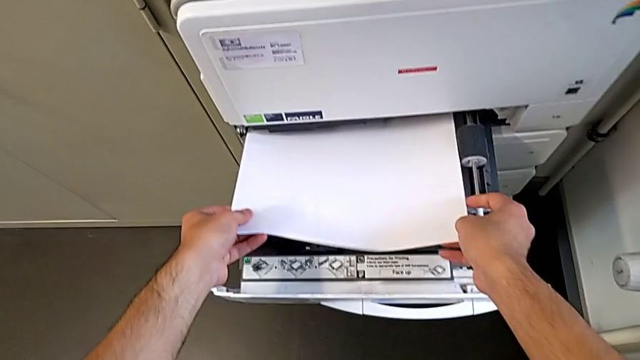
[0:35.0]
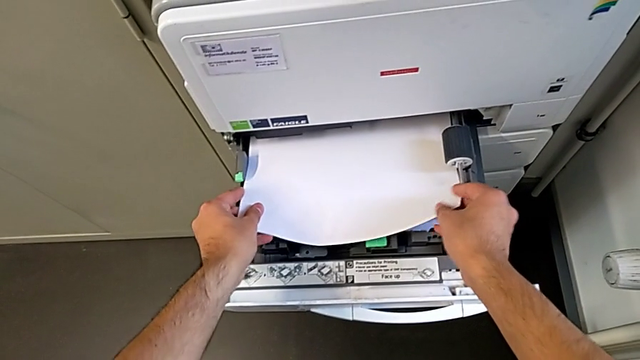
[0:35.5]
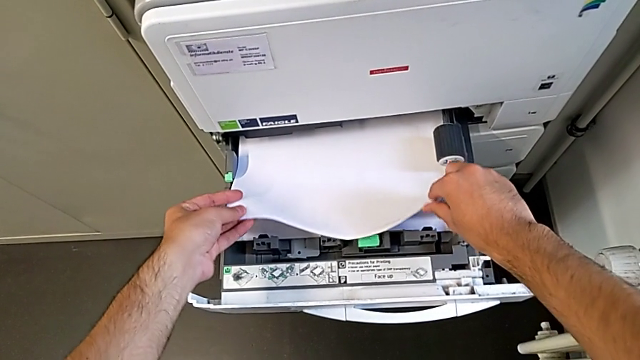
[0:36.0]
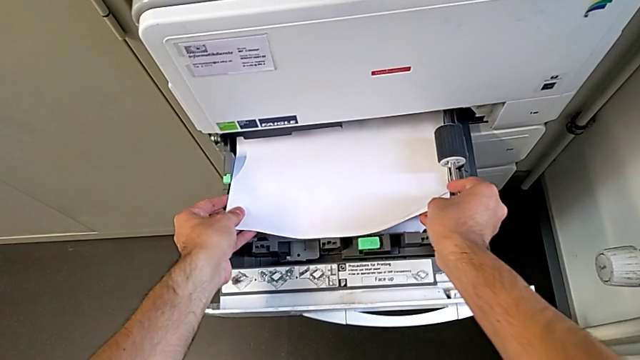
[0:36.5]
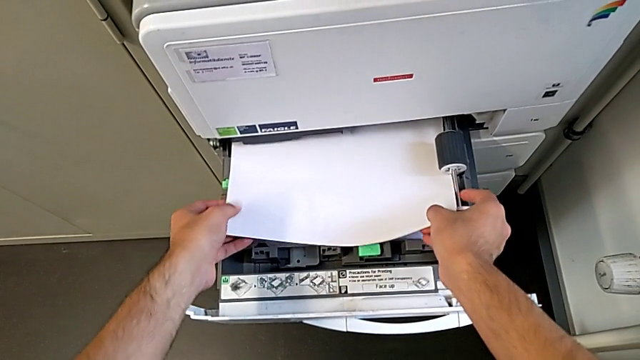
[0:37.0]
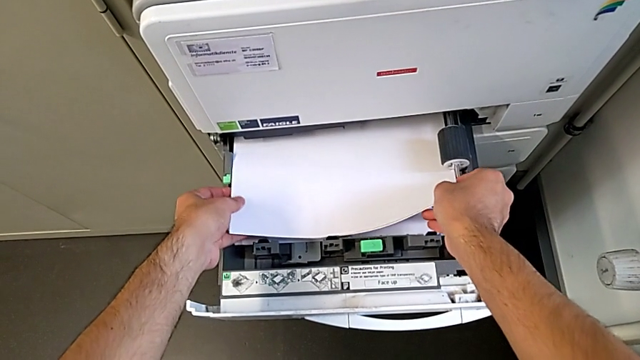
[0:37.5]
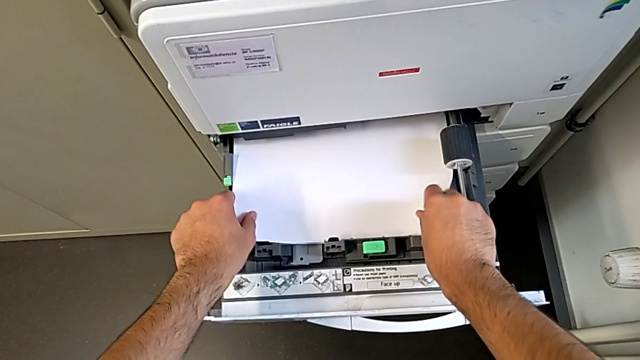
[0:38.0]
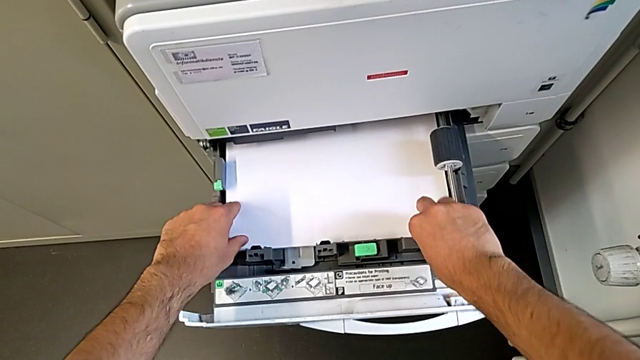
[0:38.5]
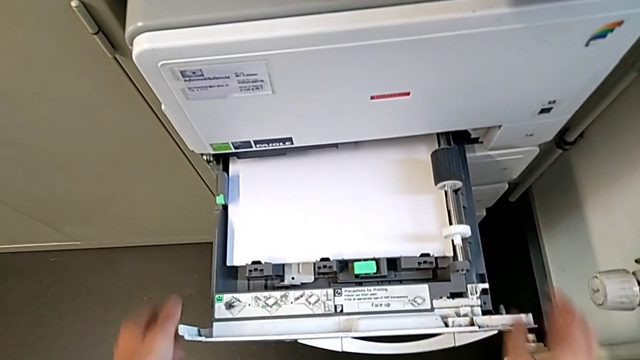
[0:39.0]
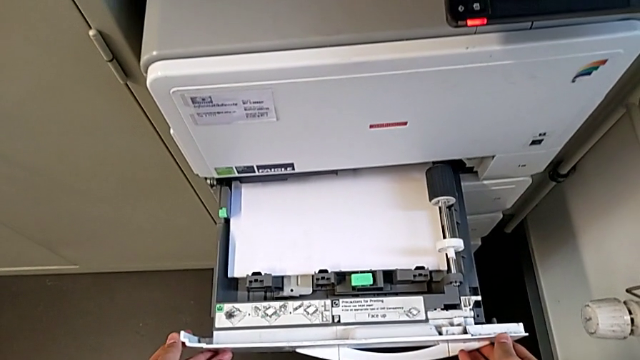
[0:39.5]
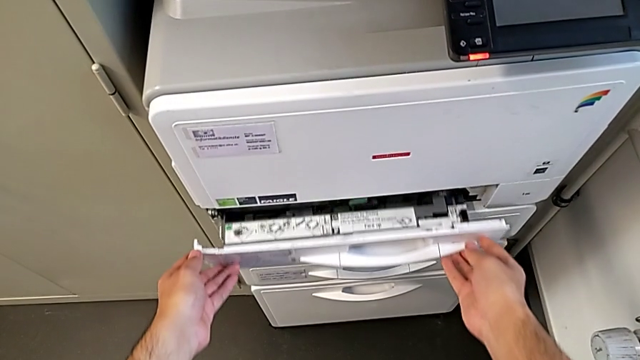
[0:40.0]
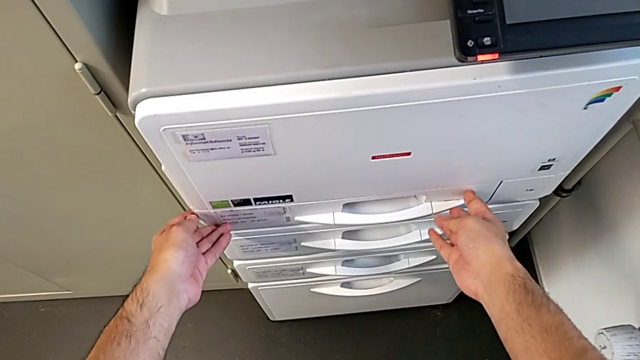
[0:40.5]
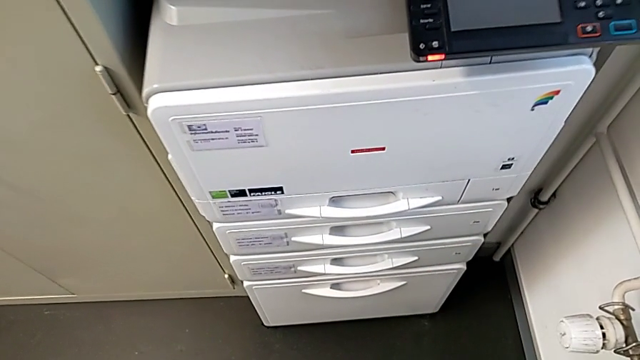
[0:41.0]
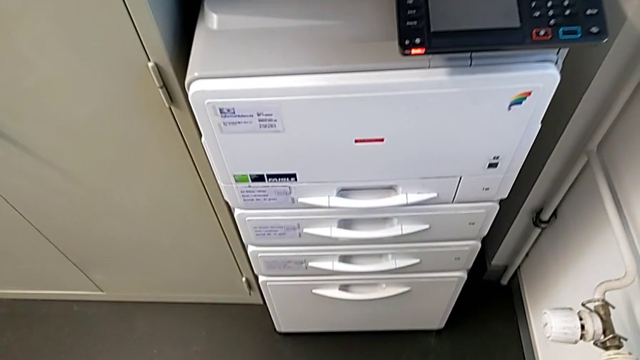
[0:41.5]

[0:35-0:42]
The camera wearer is loading the paper stack into the first tray of the printer. They keep loading the white paper stack and close the first paper tray.

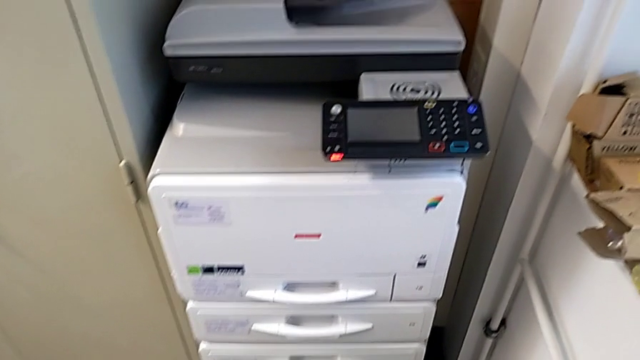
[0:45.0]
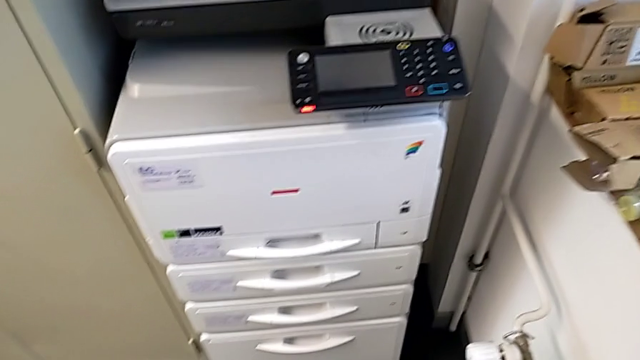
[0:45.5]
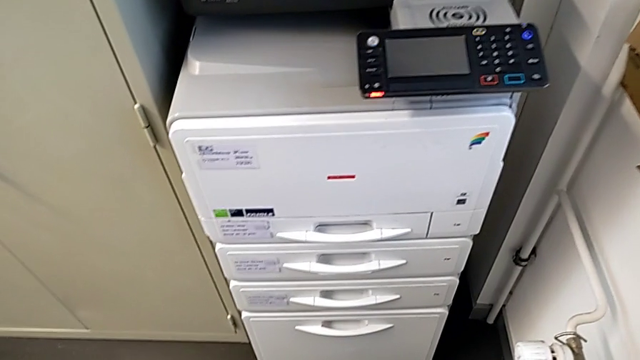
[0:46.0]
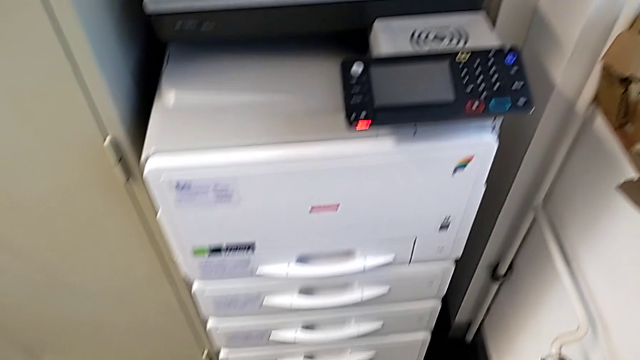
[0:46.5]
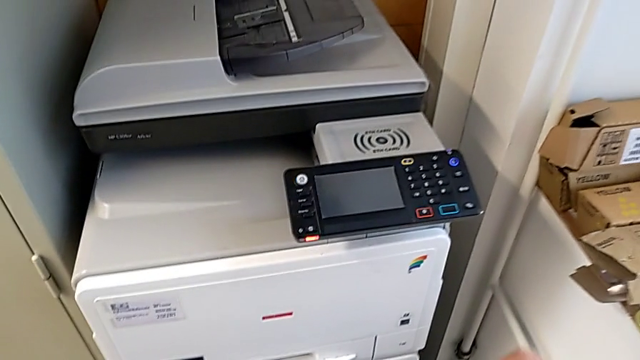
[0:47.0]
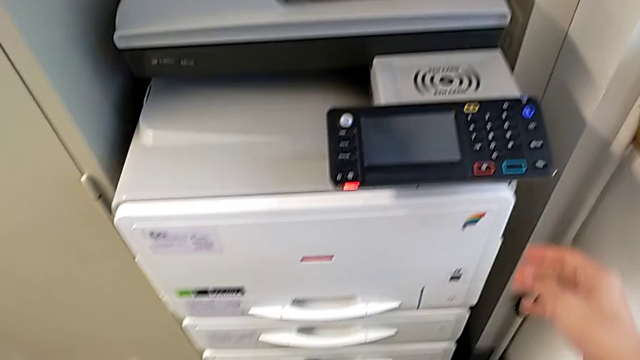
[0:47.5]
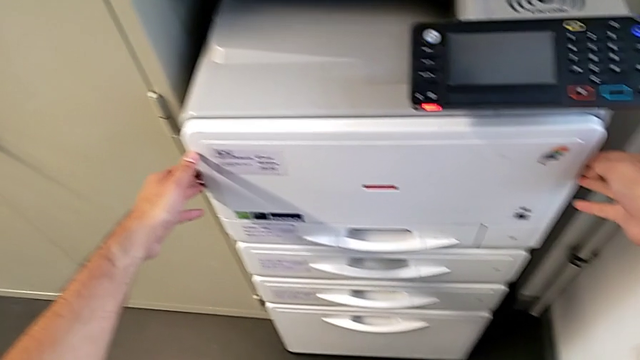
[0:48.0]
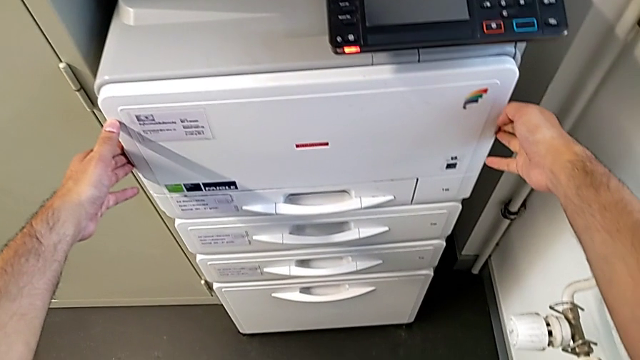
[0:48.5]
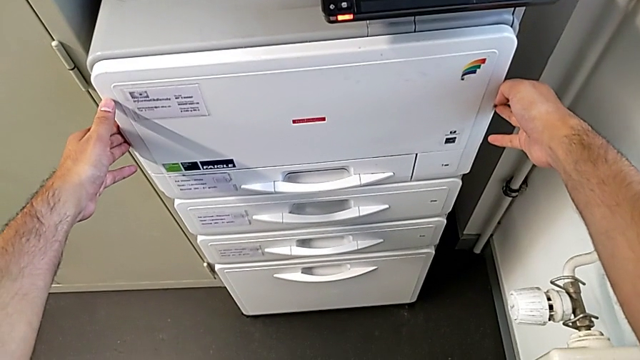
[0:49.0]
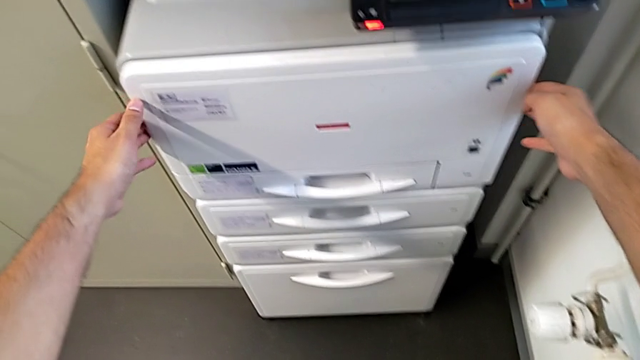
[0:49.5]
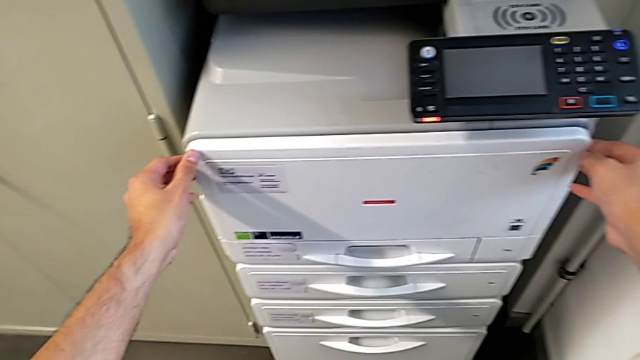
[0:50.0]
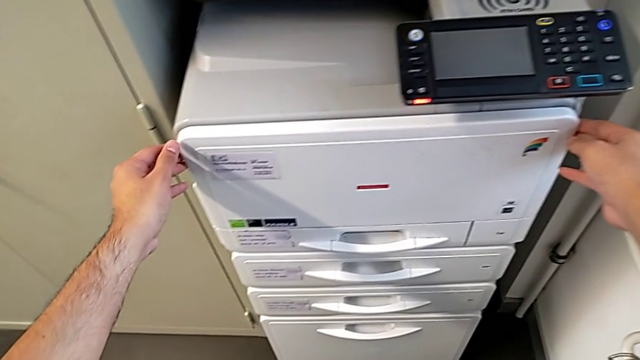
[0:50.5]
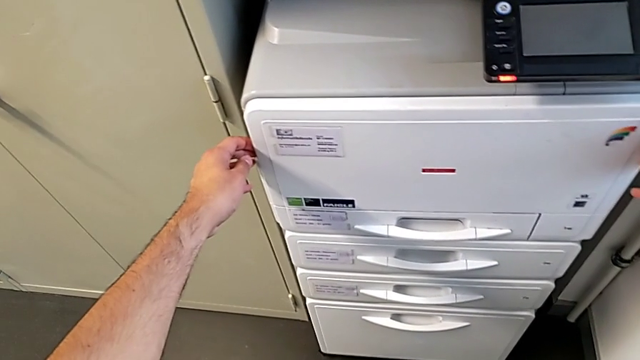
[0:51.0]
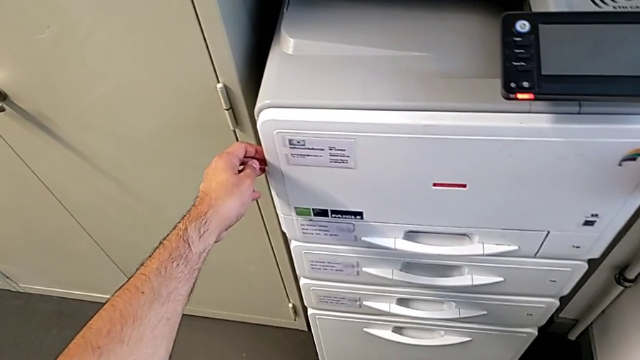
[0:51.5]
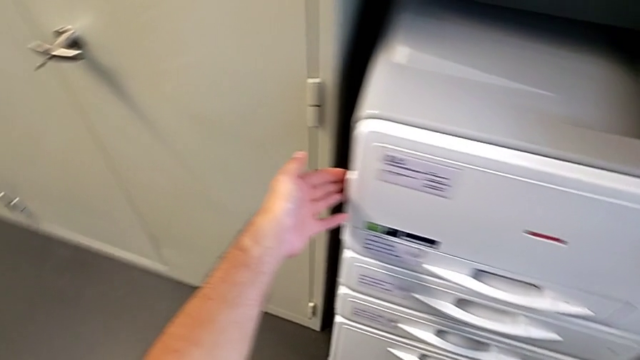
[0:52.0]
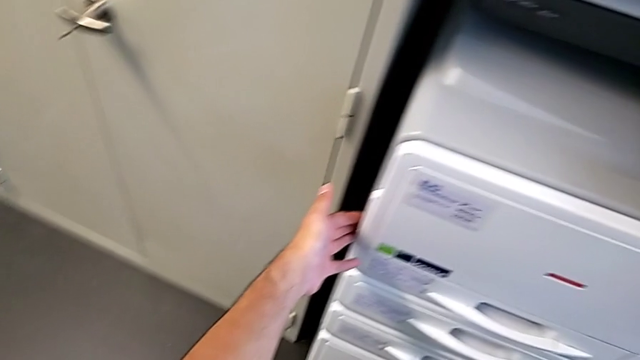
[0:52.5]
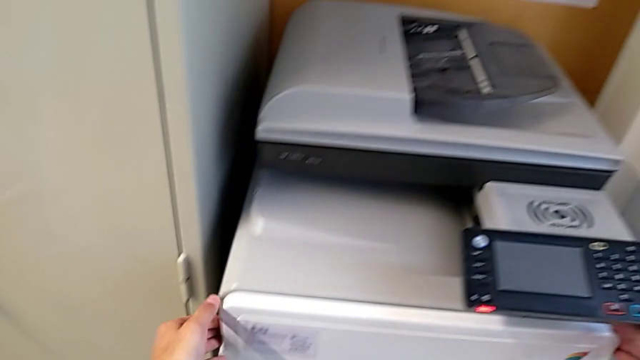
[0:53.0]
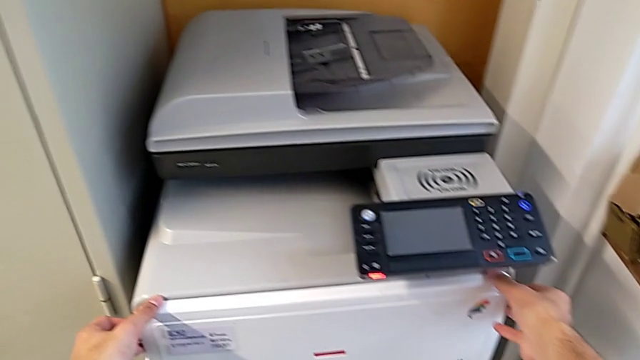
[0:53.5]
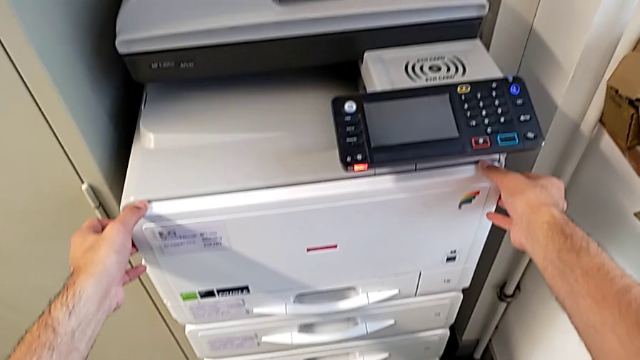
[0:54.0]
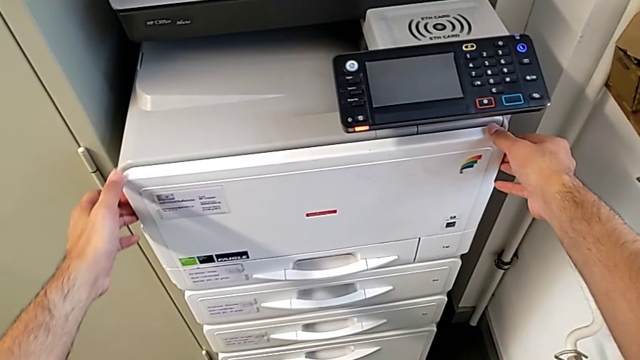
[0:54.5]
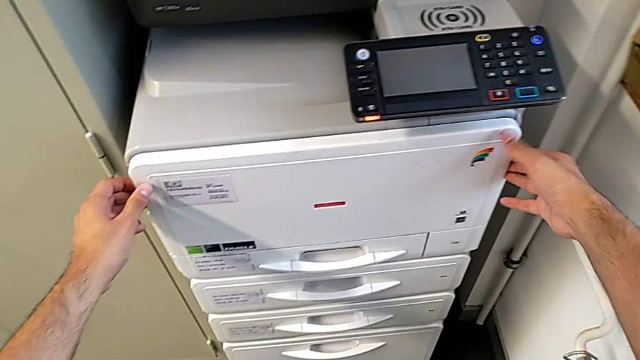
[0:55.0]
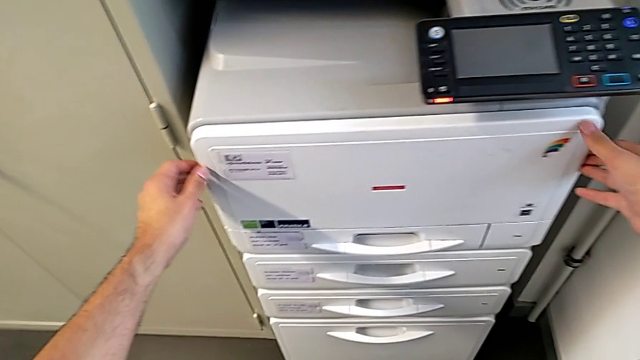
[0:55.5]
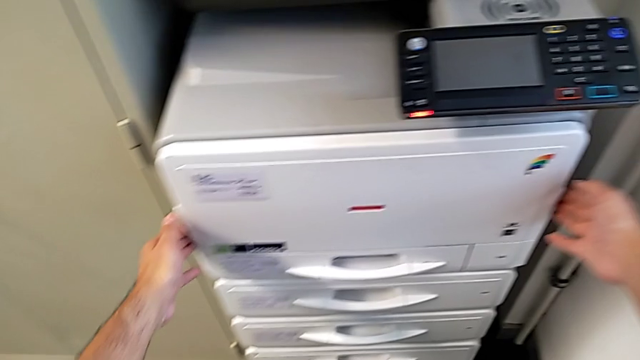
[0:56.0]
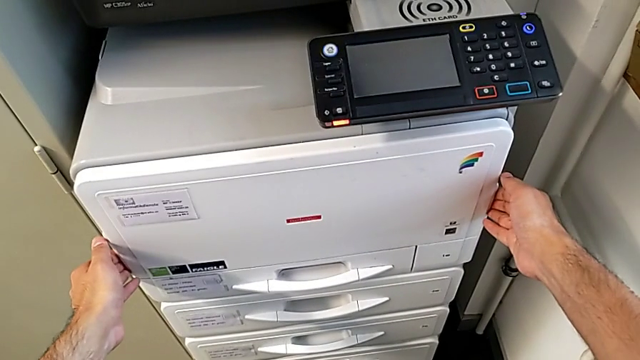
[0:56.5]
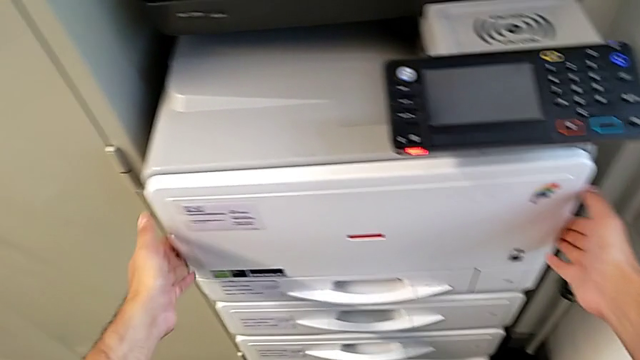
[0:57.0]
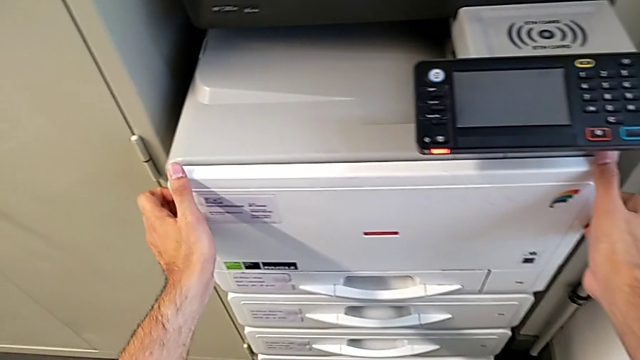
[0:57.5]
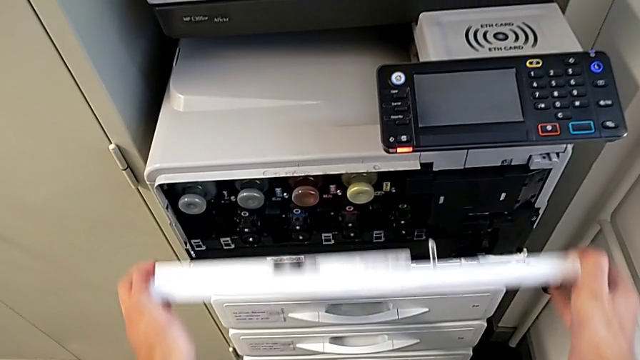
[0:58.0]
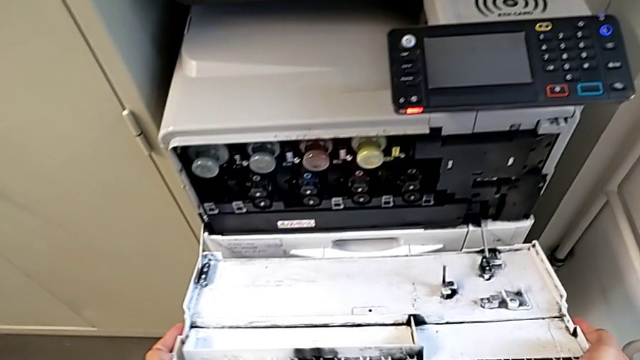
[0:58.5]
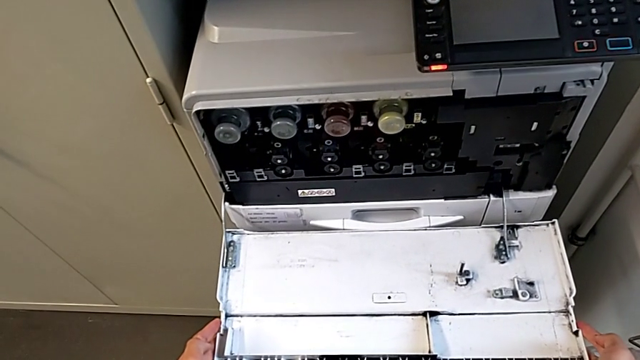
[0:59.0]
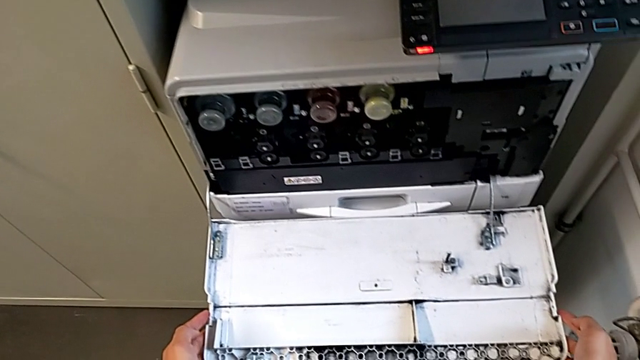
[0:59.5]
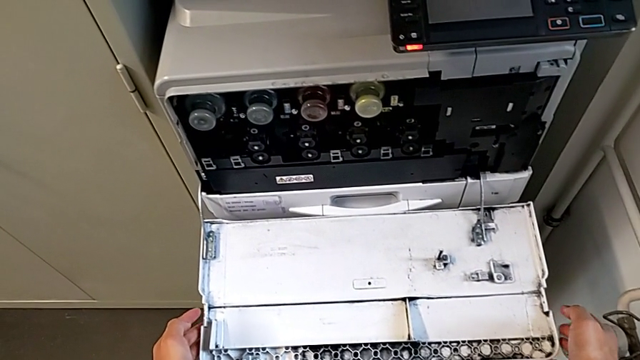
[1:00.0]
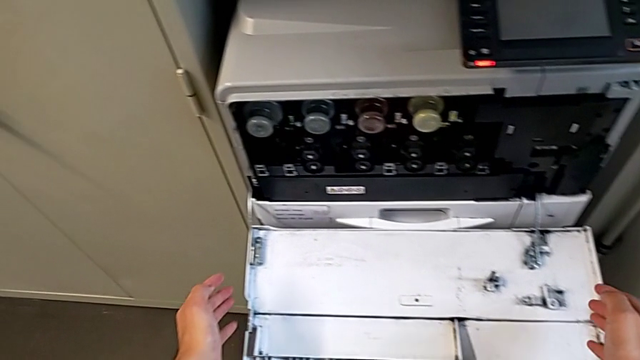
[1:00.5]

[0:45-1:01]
The camera wearer is changing the black ink cartridge in the printer. They wrongly hold the top cartridge gate and open it.
